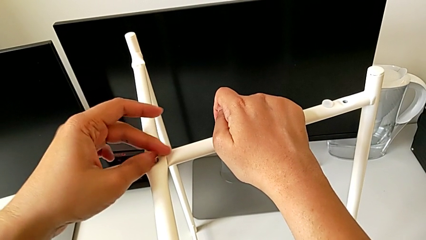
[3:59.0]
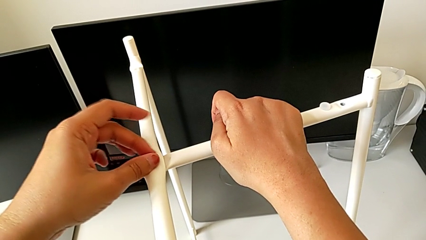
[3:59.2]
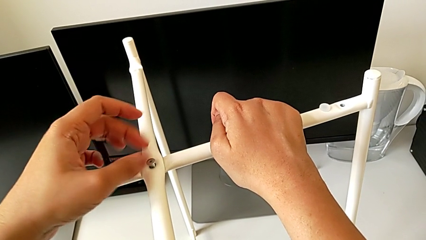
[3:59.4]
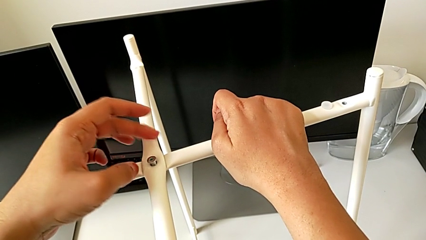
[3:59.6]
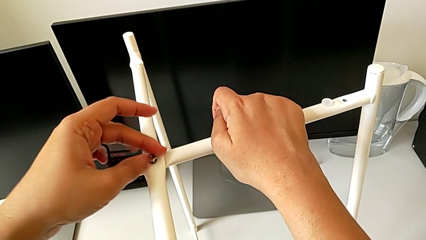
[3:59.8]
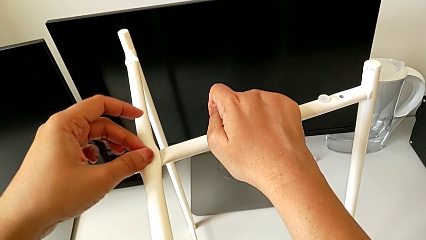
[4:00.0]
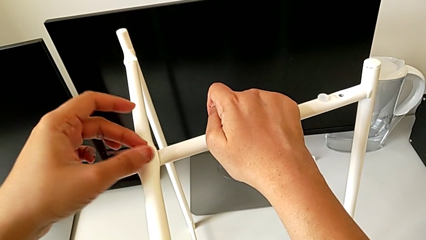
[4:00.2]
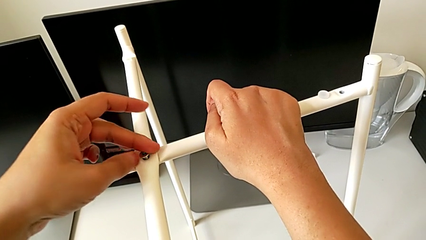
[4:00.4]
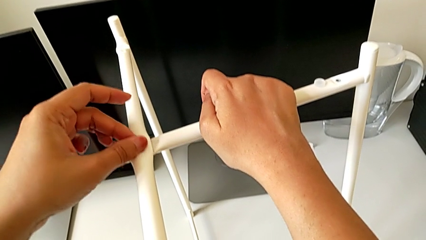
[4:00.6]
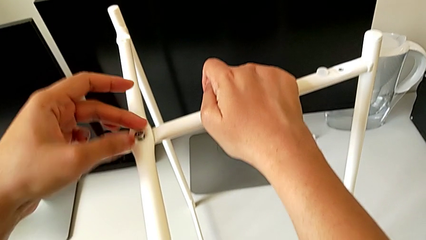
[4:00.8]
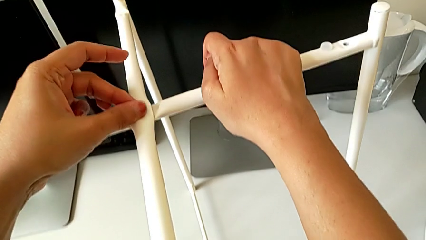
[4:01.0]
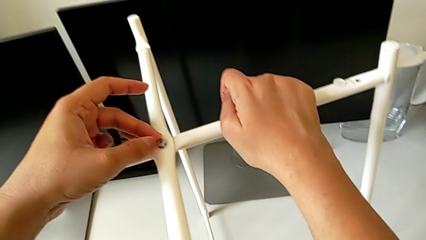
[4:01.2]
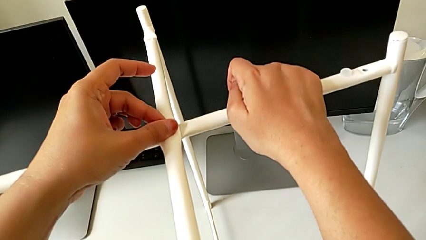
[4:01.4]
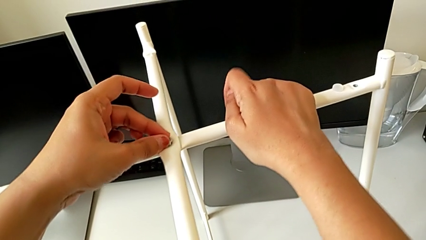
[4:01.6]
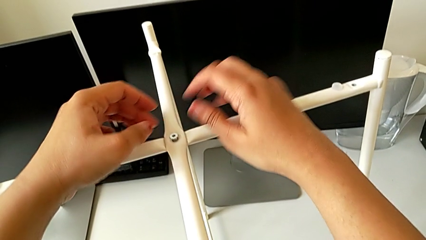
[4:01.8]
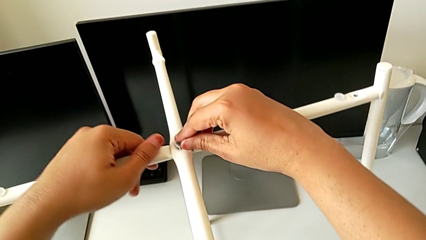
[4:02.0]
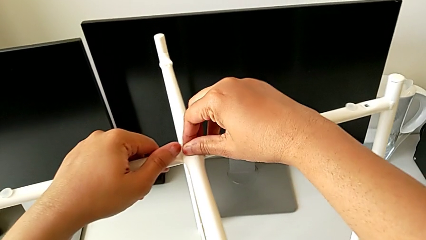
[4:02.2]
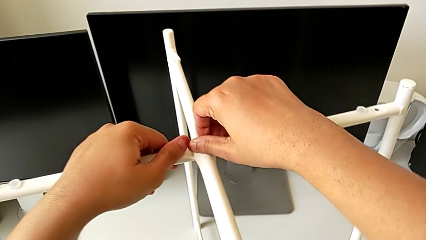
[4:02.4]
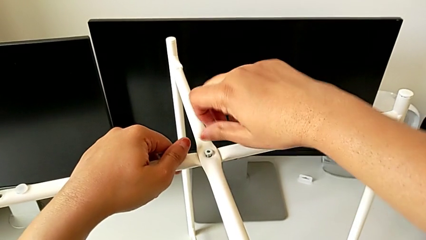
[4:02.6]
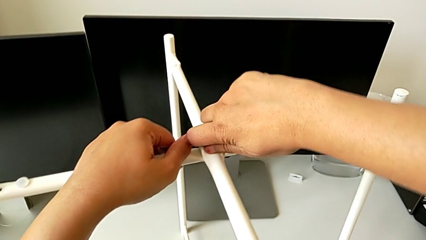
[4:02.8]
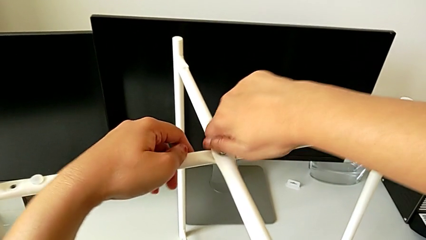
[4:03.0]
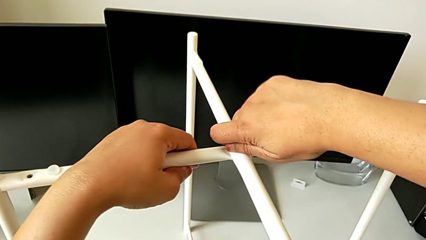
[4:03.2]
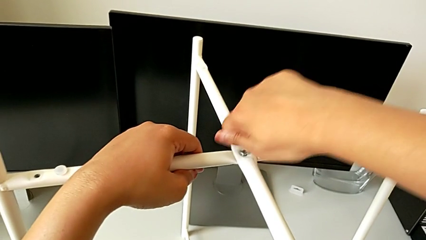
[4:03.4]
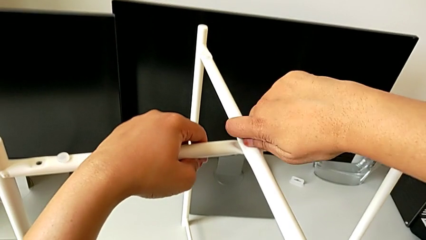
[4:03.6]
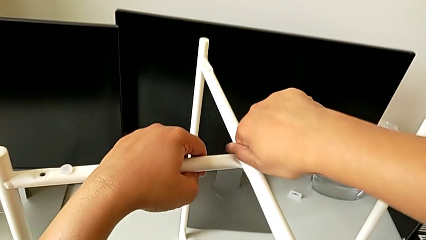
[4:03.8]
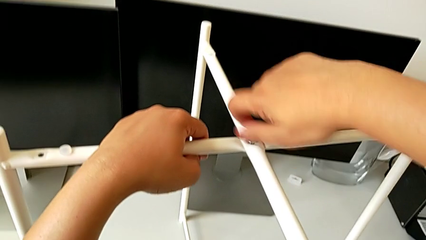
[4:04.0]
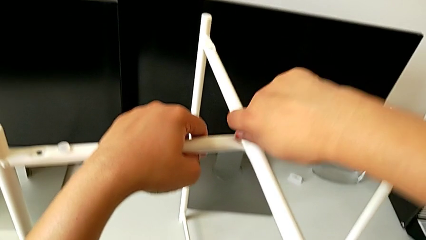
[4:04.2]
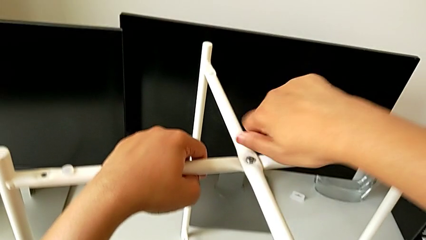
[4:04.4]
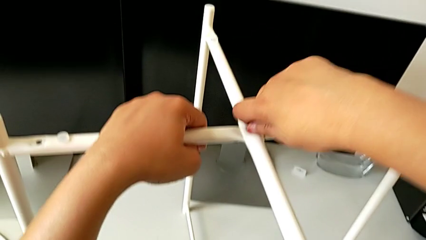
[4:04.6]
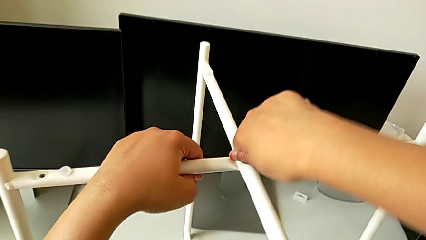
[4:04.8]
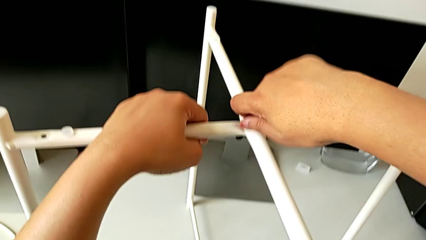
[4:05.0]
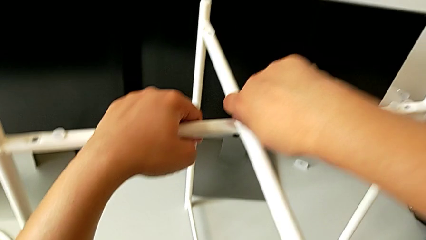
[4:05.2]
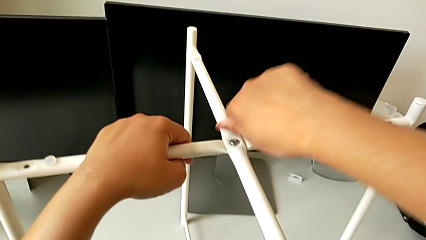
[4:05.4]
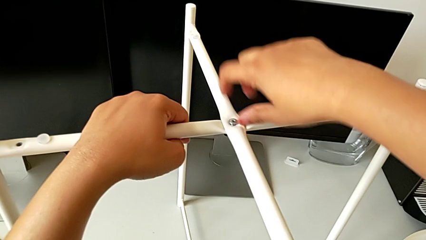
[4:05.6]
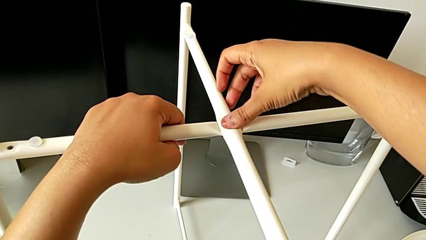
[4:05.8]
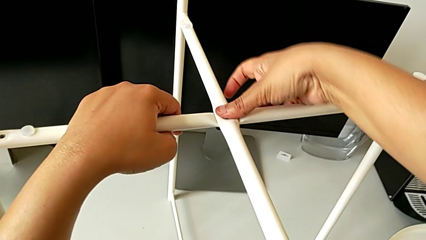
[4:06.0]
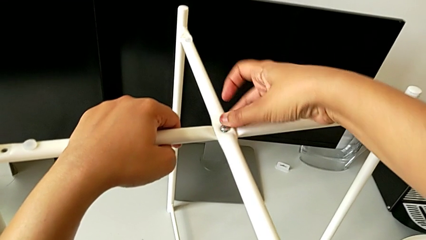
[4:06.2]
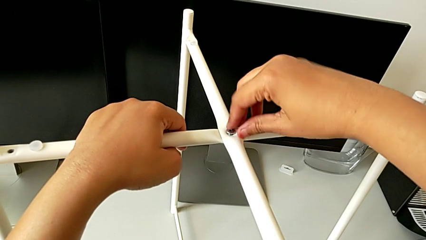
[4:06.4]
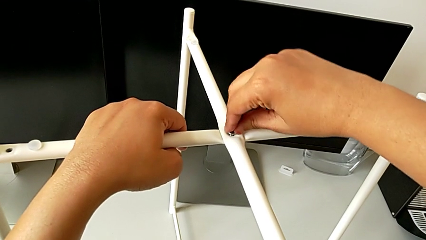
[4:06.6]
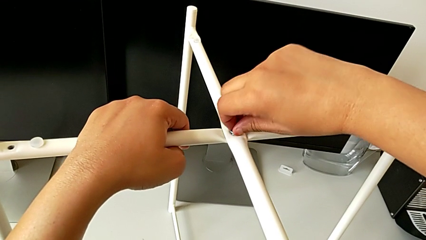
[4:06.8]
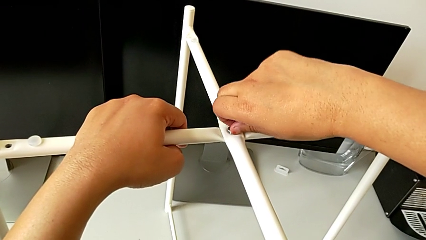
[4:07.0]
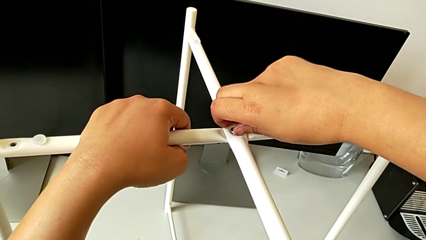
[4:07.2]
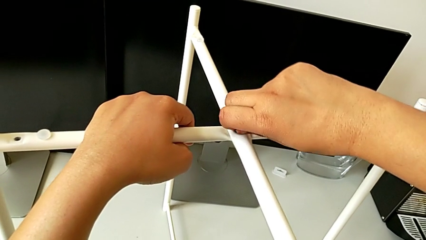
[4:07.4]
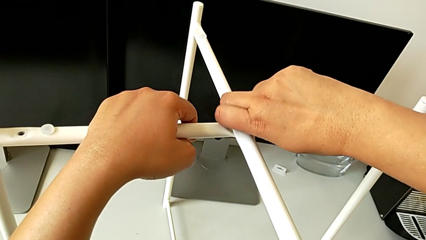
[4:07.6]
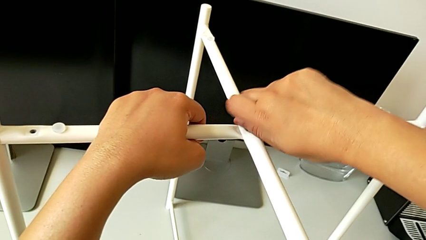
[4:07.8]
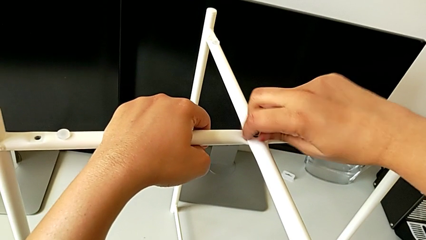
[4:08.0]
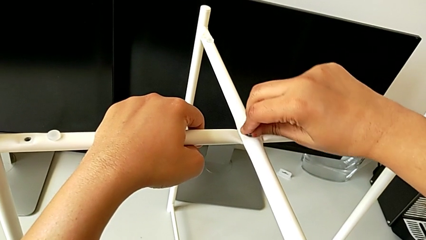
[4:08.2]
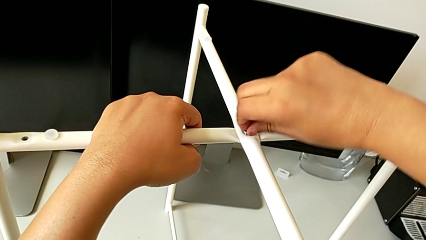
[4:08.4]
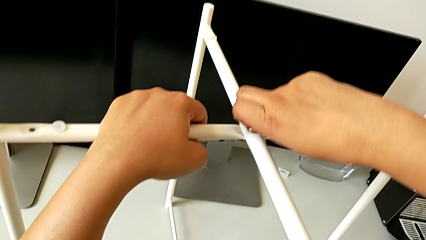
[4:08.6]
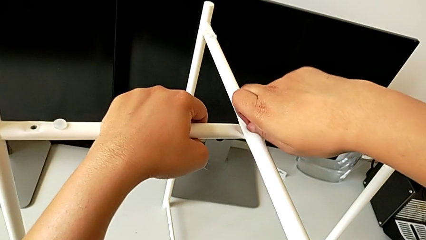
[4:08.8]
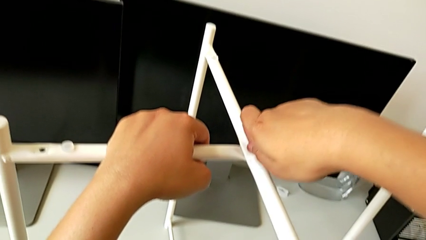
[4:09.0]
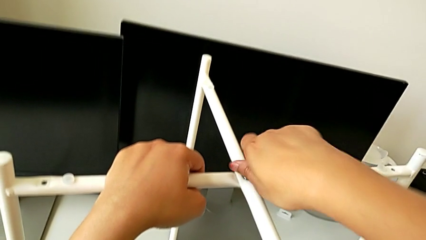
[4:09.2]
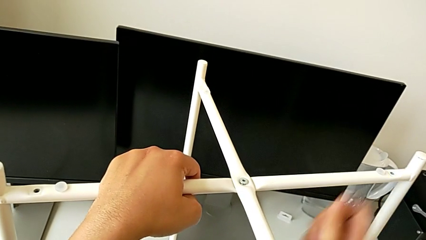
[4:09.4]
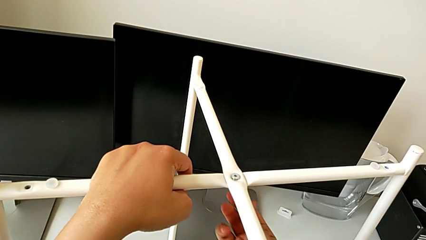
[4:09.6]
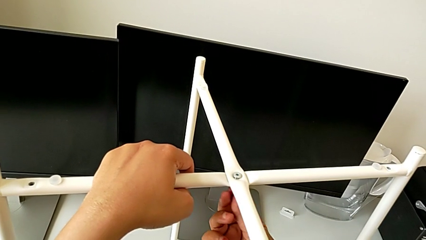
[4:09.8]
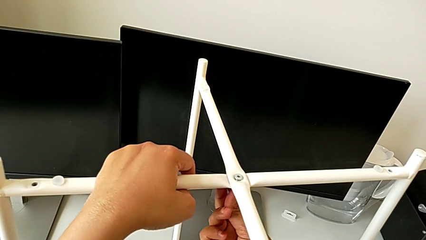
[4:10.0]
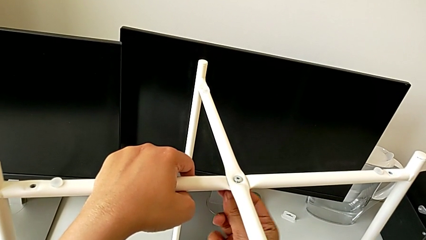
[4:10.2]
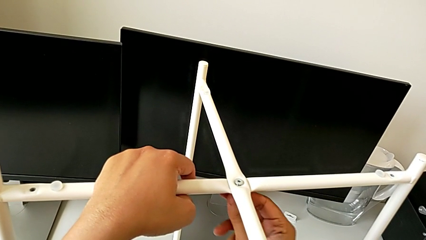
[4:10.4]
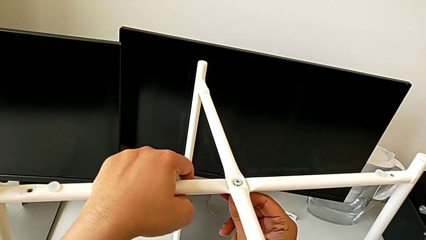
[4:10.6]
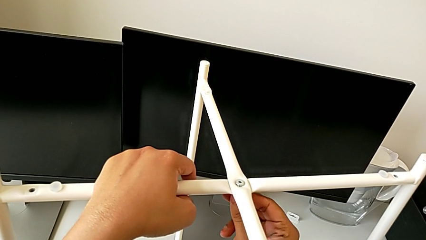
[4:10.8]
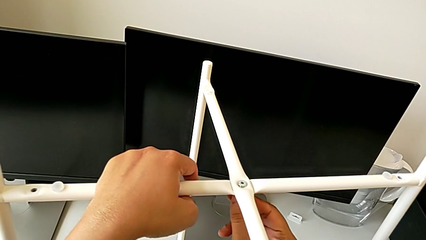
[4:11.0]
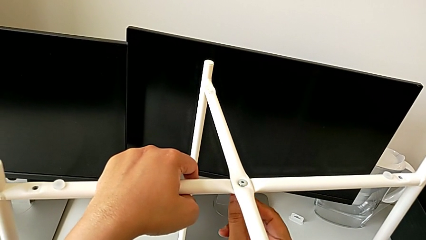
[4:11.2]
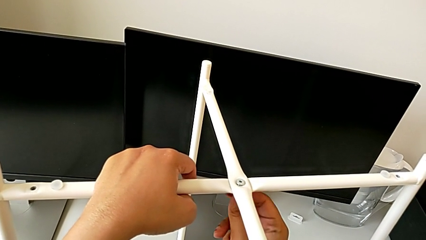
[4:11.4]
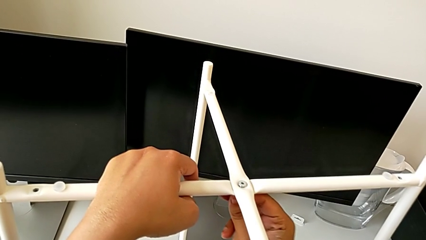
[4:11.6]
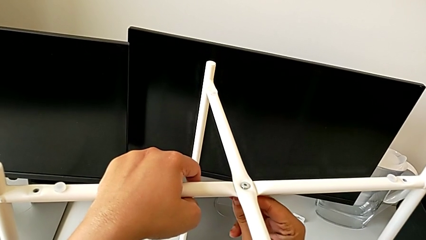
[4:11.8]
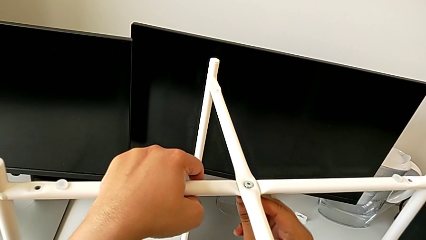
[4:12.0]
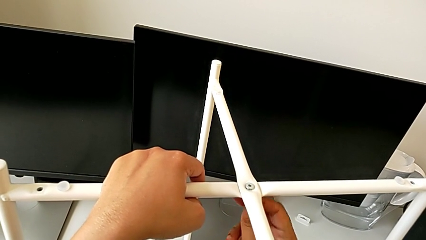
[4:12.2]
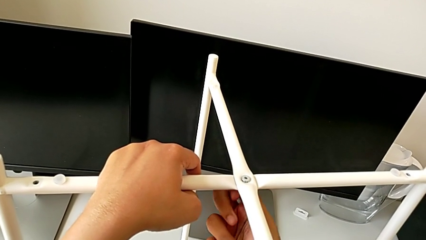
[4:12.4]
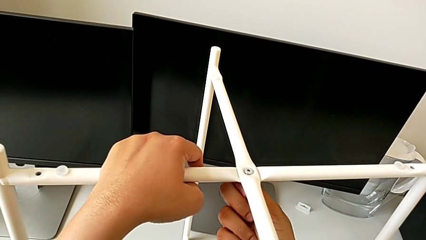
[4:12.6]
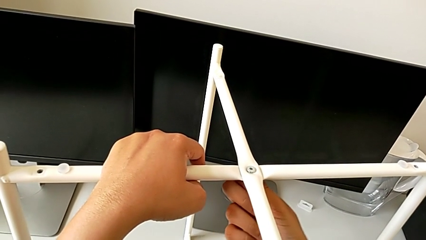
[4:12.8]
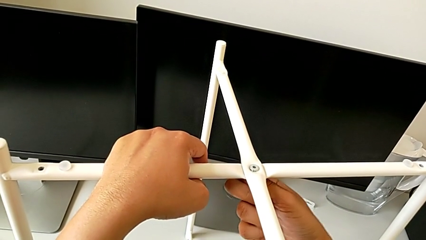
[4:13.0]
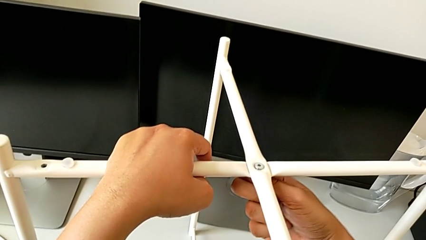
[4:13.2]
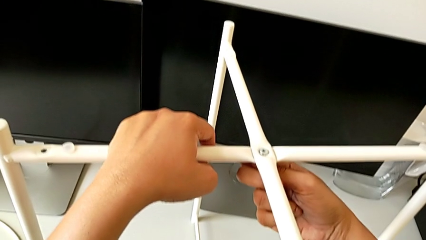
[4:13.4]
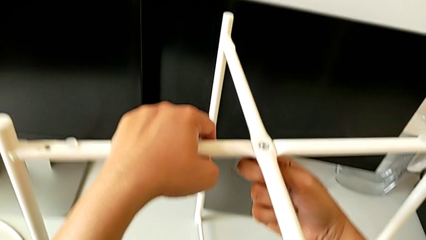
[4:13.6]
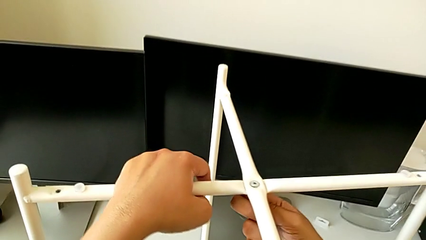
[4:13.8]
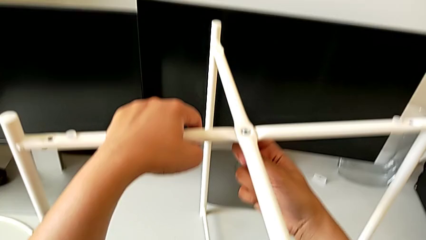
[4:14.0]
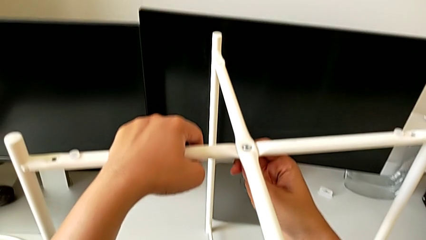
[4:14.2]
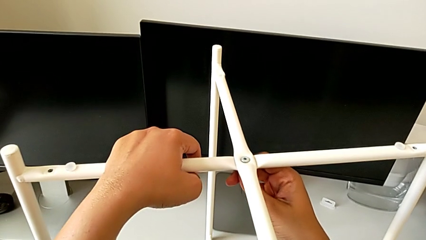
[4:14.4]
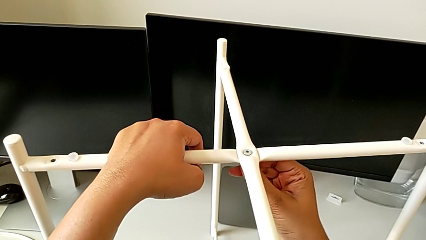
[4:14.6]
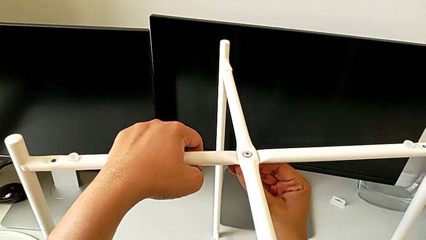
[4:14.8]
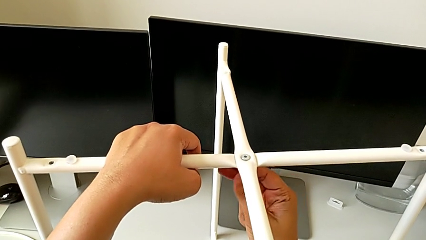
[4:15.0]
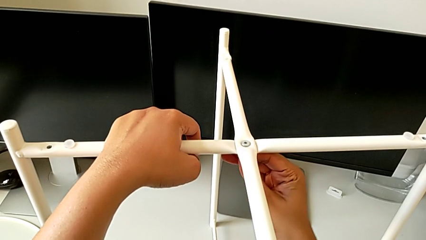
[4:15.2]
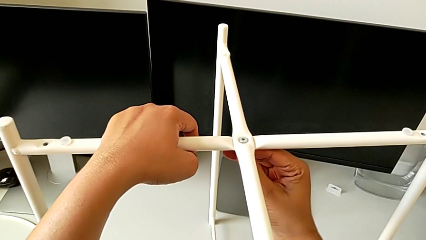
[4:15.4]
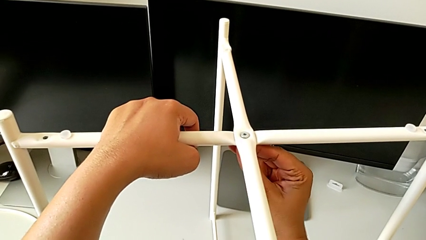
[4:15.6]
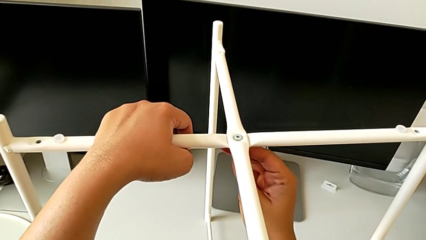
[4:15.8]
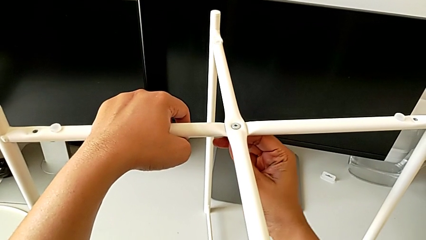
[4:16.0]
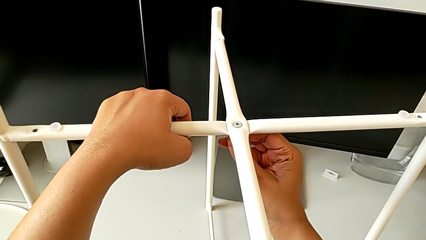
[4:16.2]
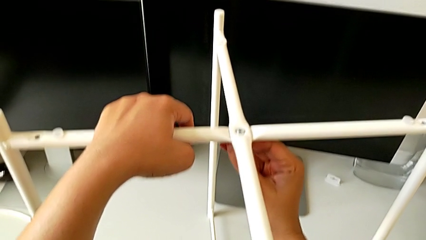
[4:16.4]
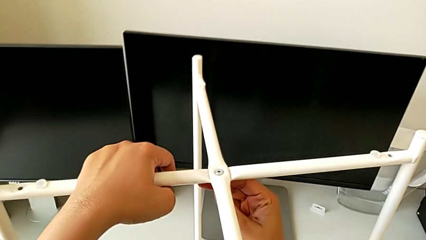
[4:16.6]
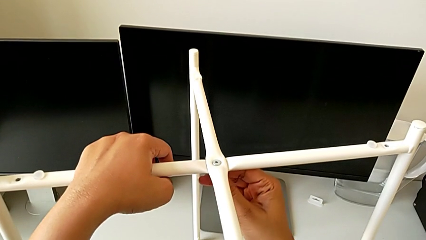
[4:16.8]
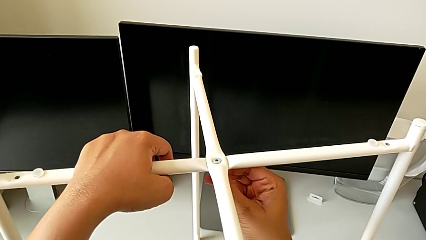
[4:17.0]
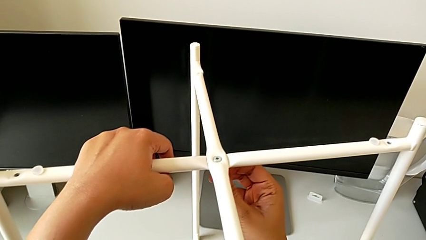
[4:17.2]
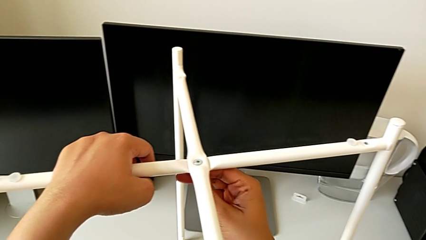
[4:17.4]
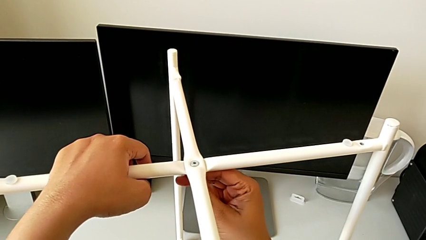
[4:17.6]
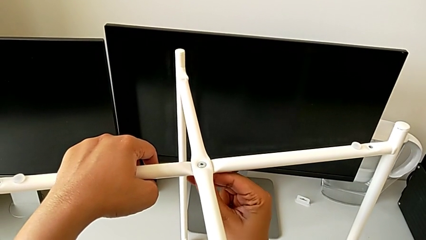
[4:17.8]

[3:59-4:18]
The camera wearer is assembling the top screw into the legs. They screw the hex socket head twice and wrongly screw it twice.
